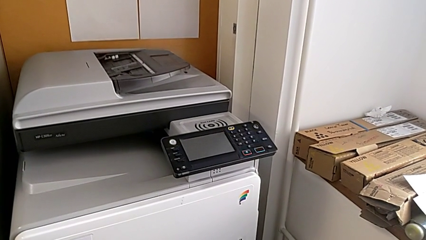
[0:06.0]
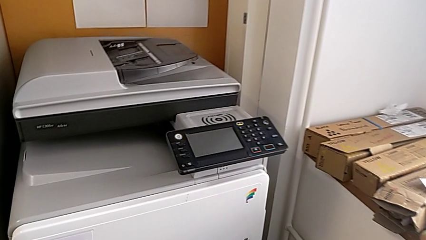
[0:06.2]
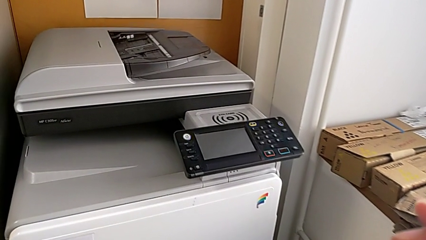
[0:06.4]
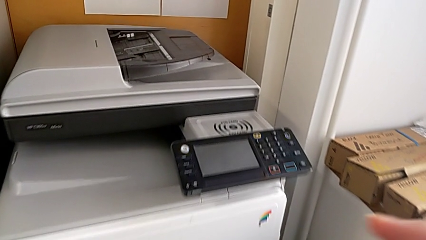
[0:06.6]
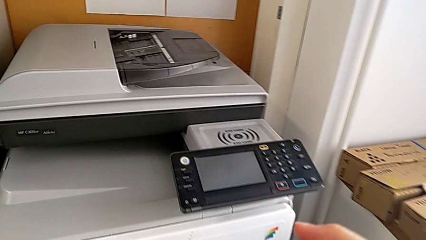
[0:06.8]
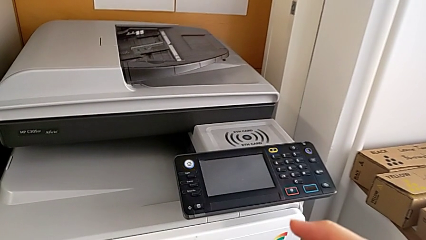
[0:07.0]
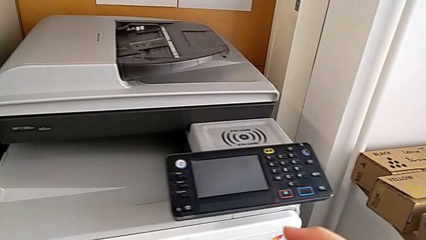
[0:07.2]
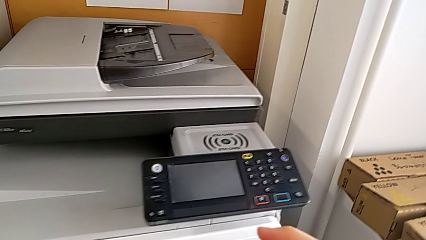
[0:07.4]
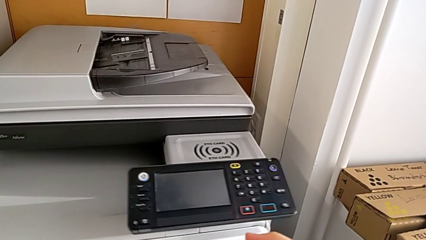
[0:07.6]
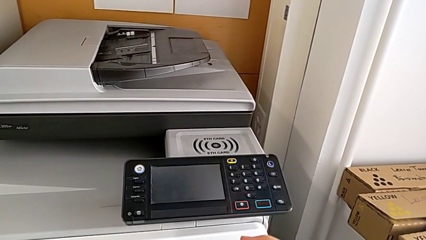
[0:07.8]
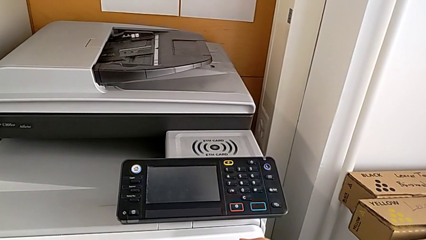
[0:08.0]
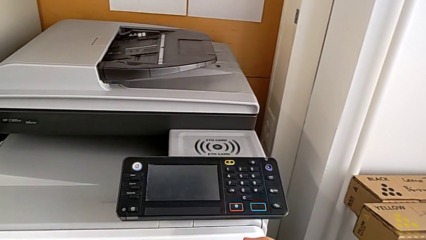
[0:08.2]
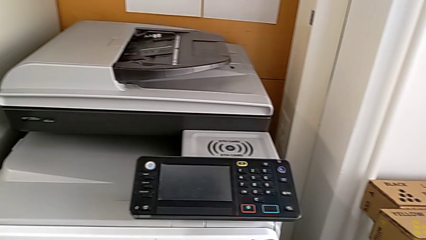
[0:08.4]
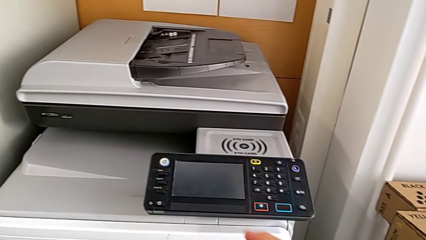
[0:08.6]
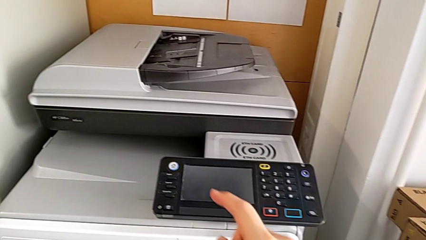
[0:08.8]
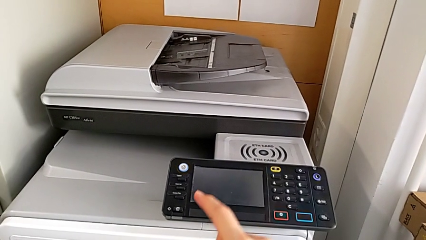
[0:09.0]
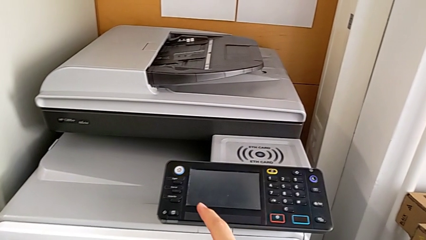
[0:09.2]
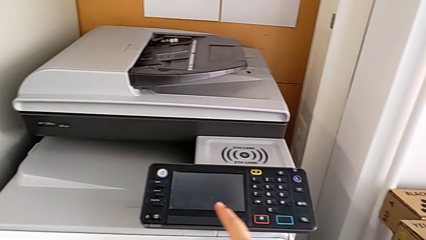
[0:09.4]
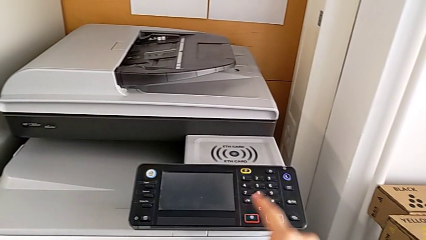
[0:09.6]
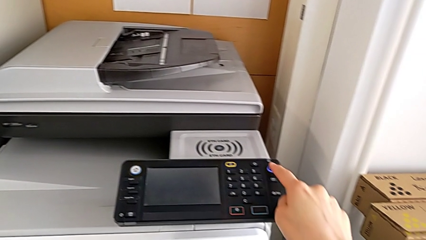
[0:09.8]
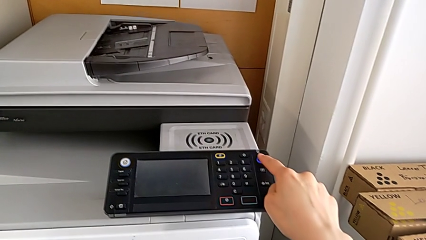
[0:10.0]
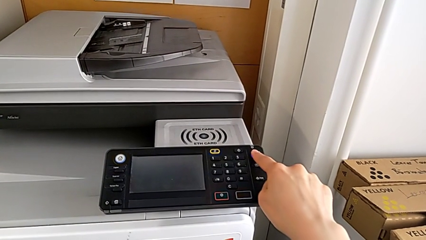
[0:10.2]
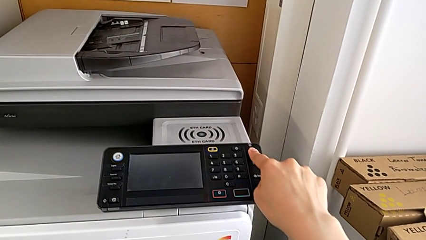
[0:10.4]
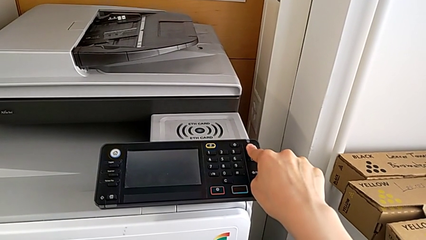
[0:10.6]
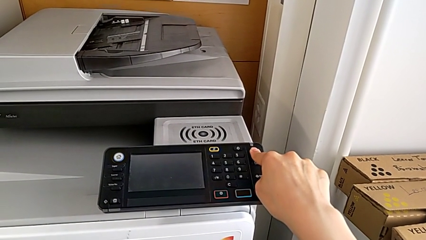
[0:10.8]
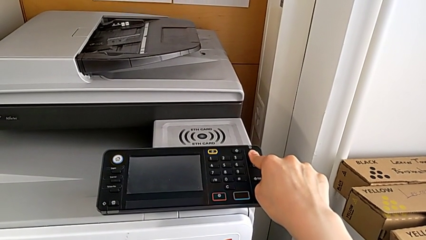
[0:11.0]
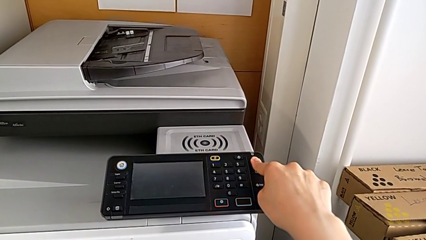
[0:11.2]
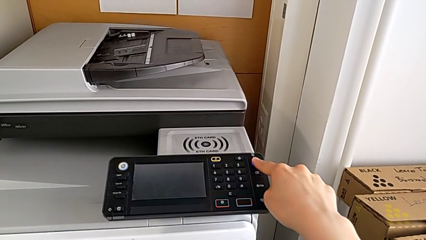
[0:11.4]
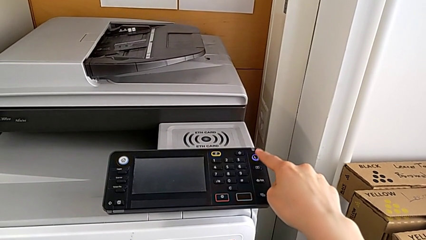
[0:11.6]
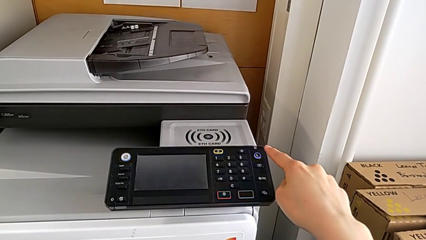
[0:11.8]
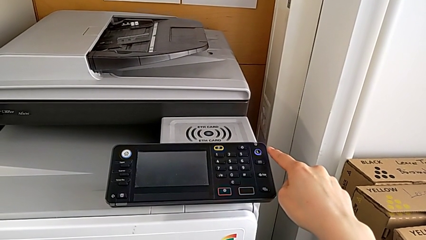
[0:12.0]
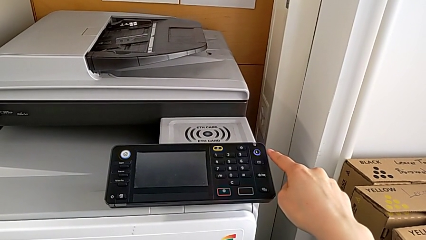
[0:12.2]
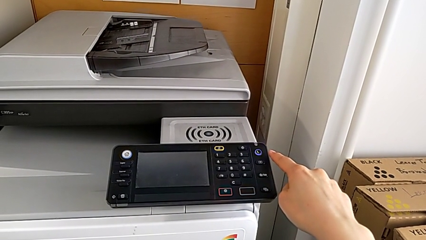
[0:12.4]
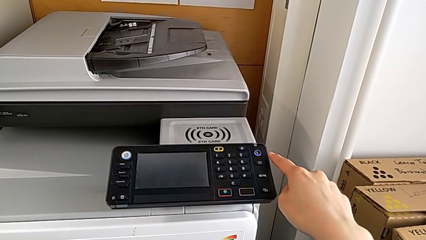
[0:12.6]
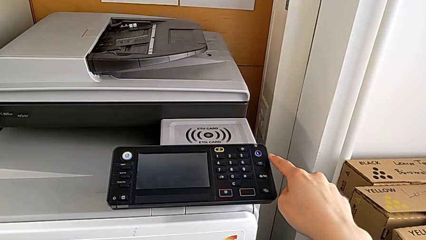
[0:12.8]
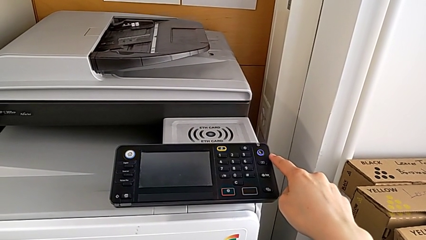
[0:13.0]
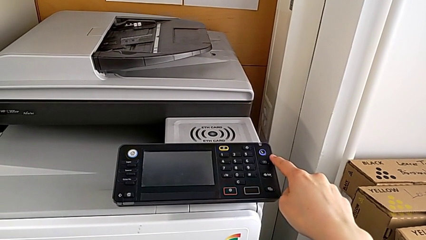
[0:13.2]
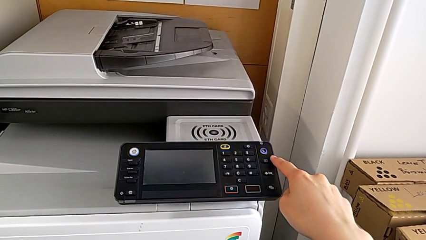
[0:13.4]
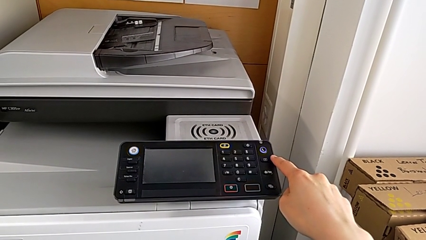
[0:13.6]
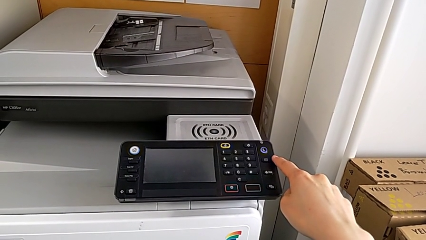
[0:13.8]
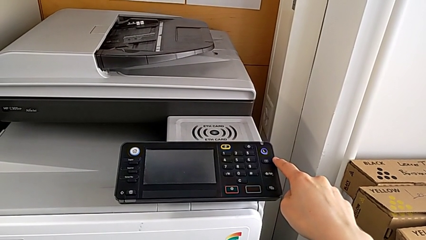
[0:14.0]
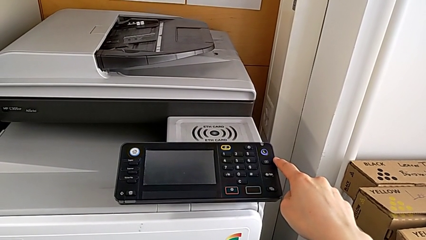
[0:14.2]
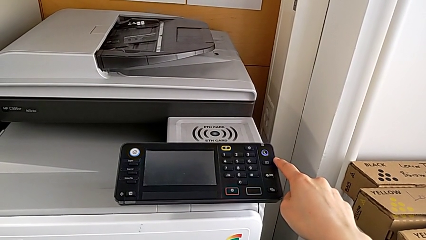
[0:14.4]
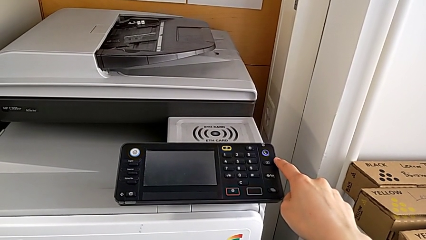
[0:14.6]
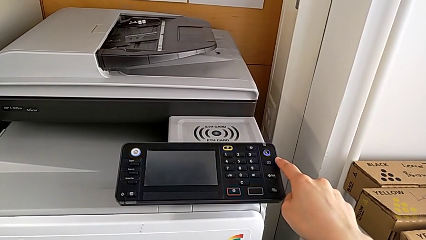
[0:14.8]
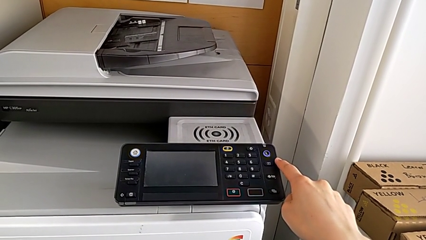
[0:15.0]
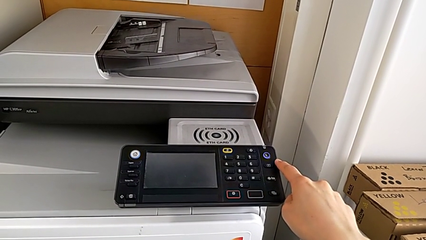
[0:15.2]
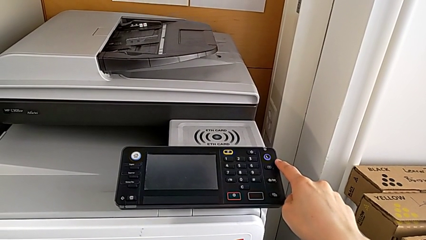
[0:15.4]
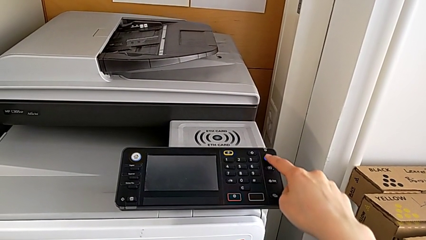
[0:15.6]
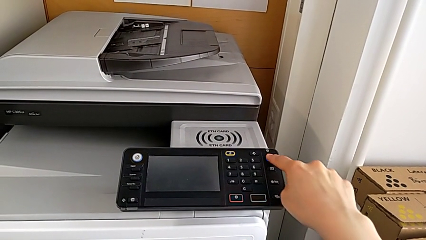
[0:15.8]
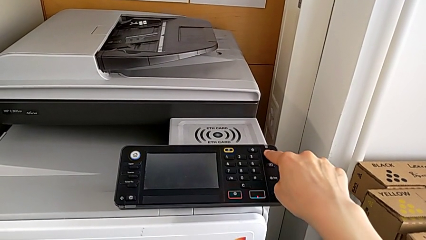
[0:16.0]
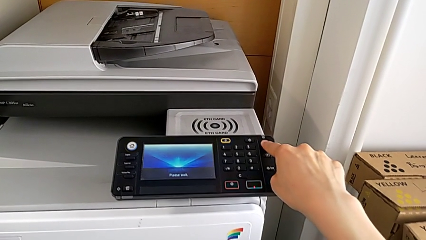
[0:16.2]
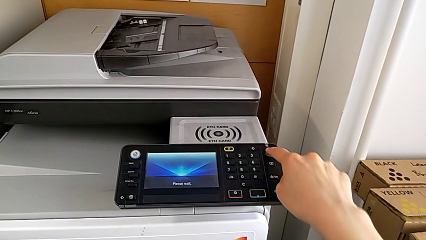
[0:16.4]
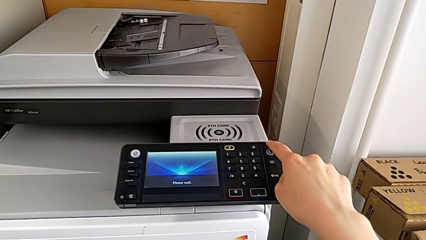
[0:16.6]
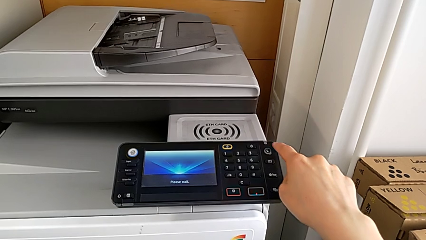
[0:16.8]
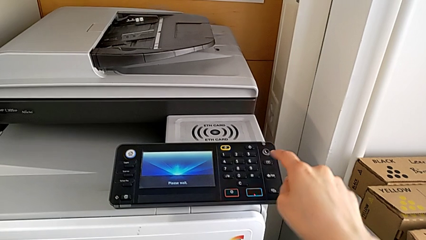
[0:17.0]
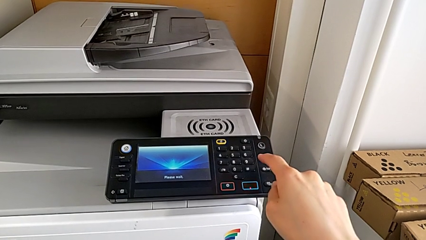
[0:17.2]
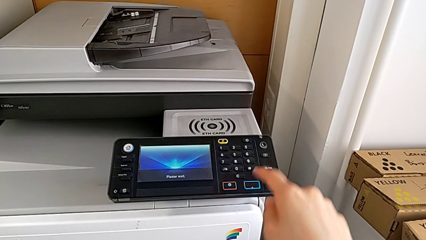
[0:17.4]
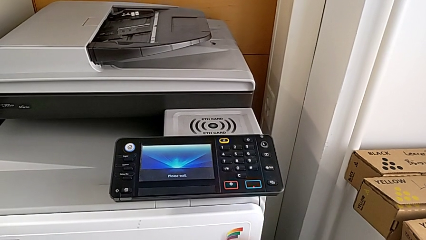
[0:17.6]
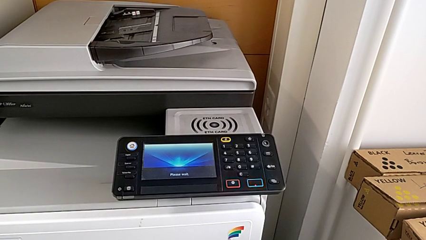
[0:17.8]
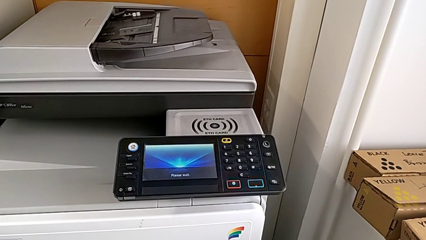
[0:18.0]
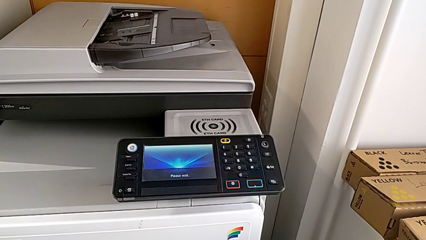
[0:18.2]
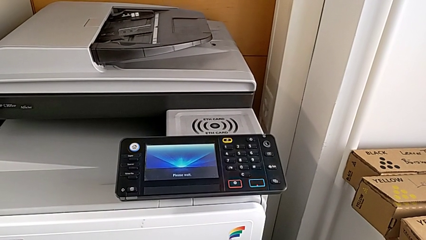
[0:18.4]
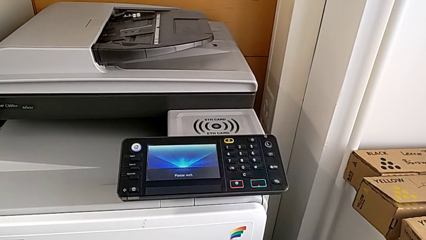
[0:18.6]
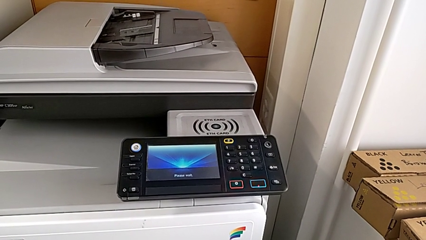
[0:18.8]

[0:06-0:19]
The camera wearer turns on the printer. They press the button twice.
